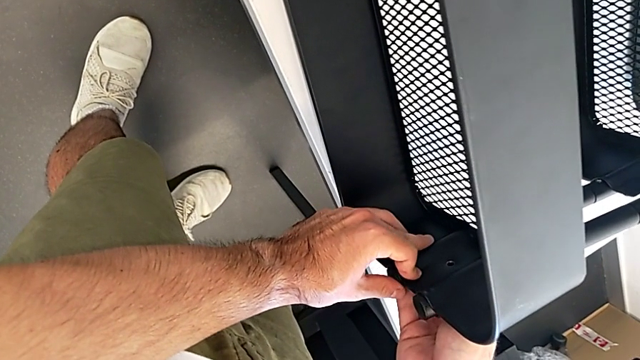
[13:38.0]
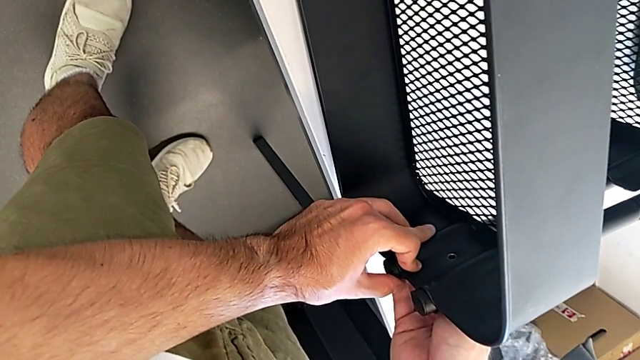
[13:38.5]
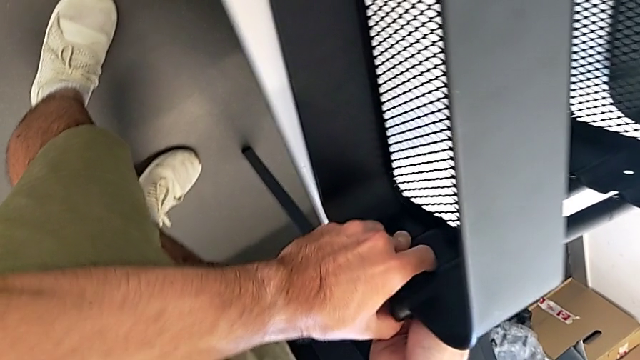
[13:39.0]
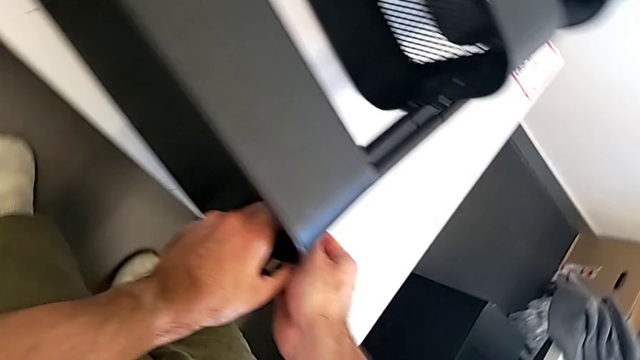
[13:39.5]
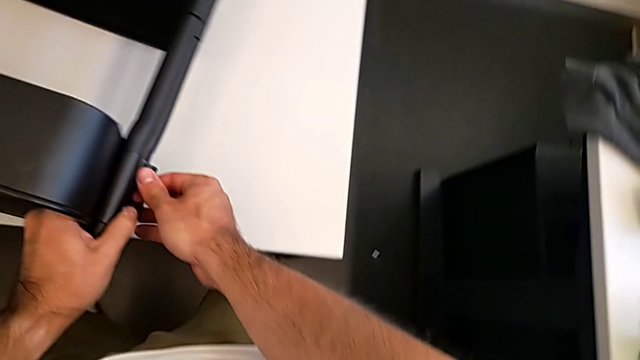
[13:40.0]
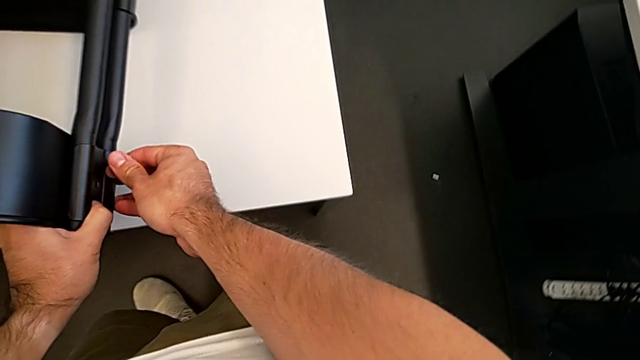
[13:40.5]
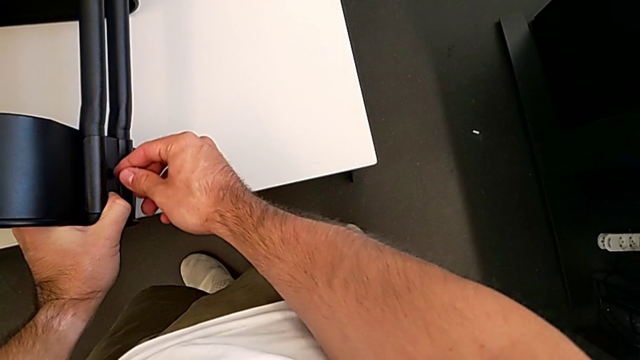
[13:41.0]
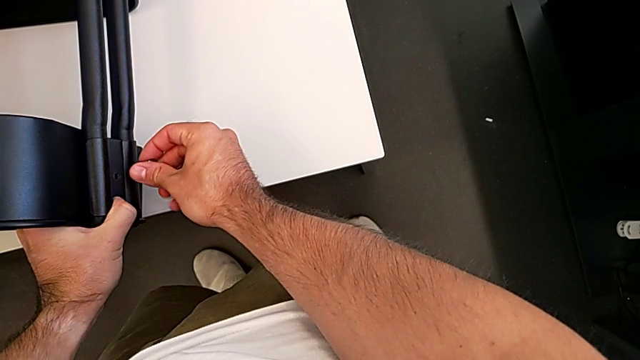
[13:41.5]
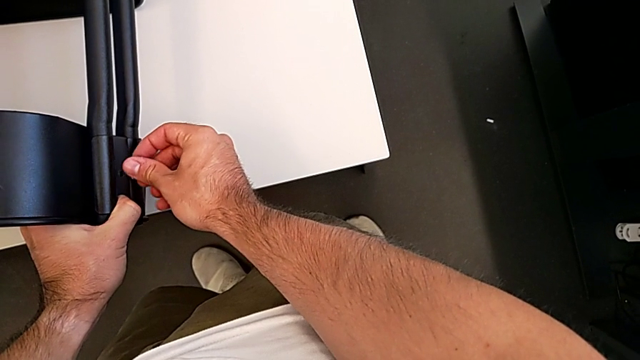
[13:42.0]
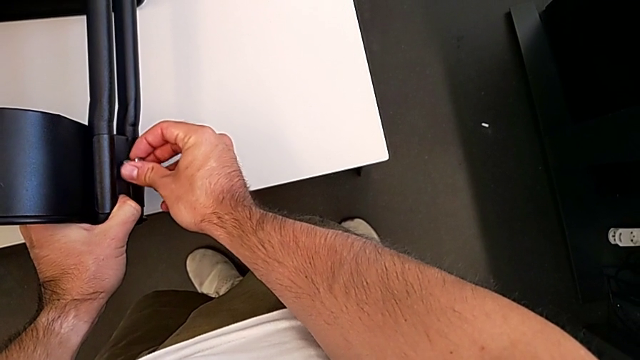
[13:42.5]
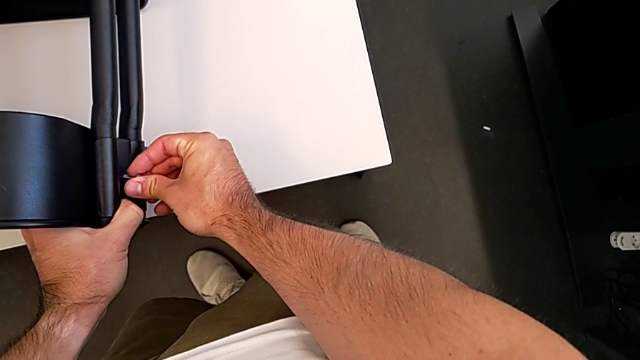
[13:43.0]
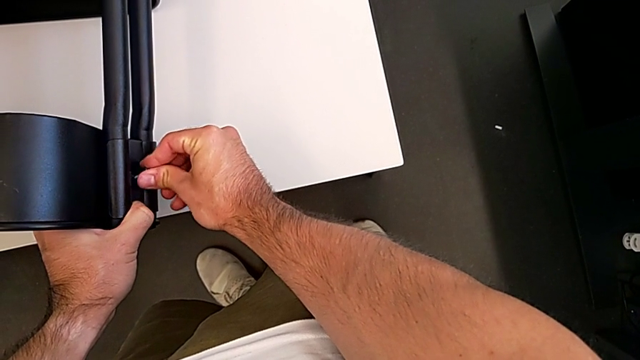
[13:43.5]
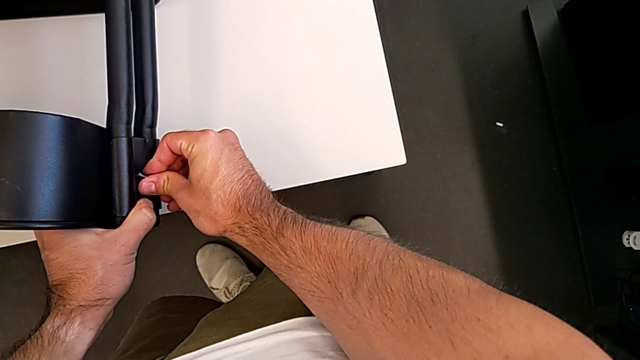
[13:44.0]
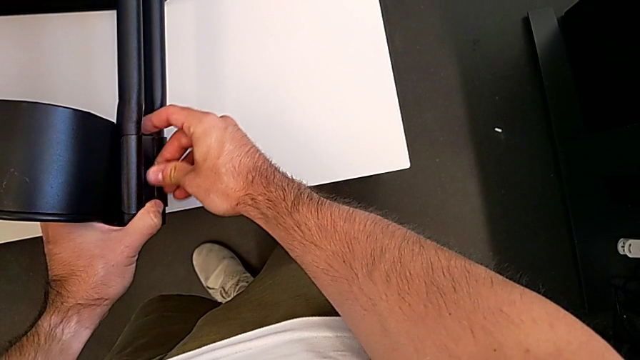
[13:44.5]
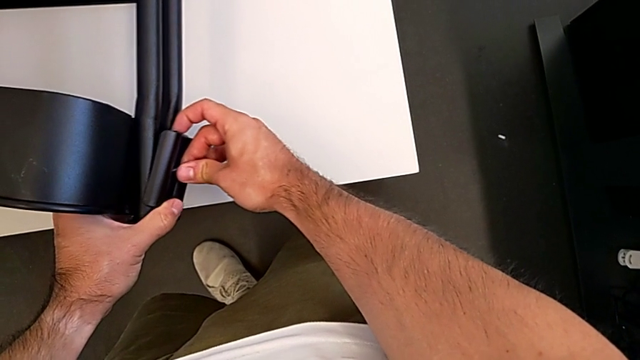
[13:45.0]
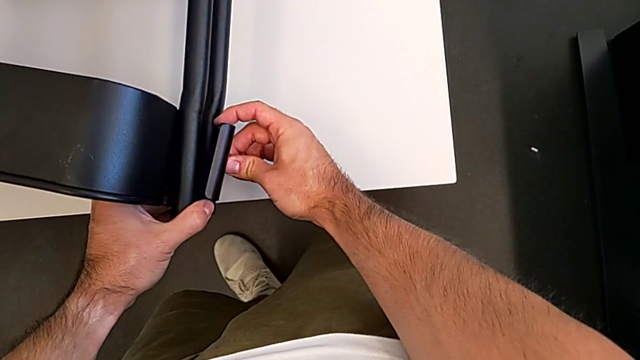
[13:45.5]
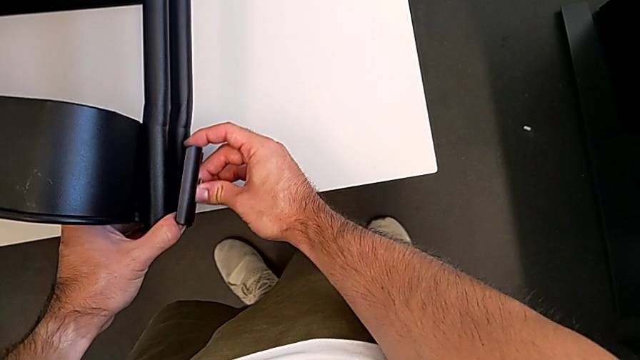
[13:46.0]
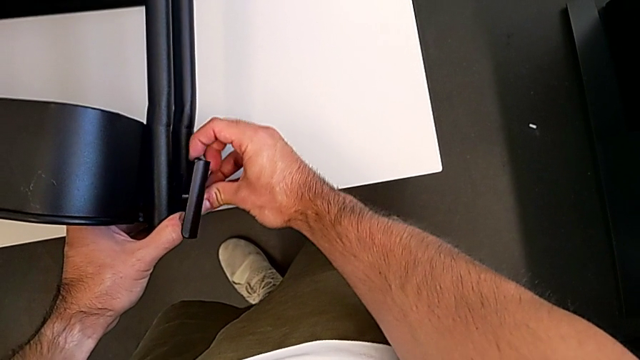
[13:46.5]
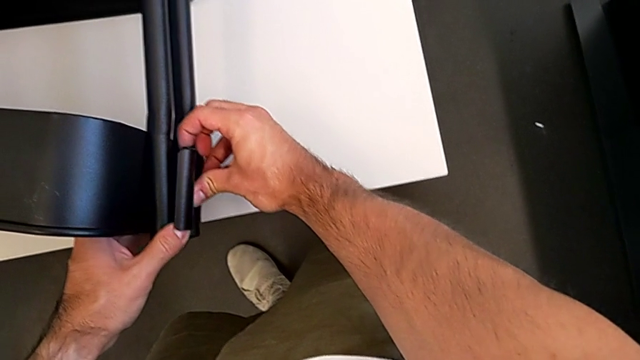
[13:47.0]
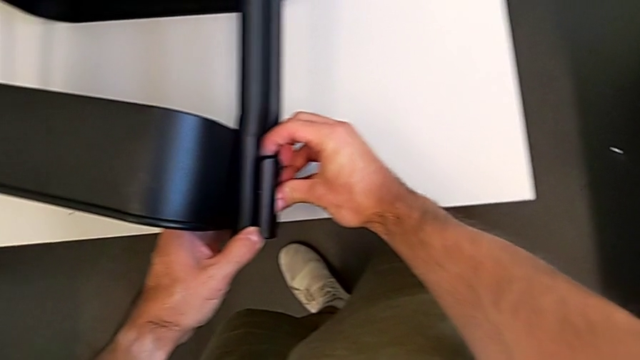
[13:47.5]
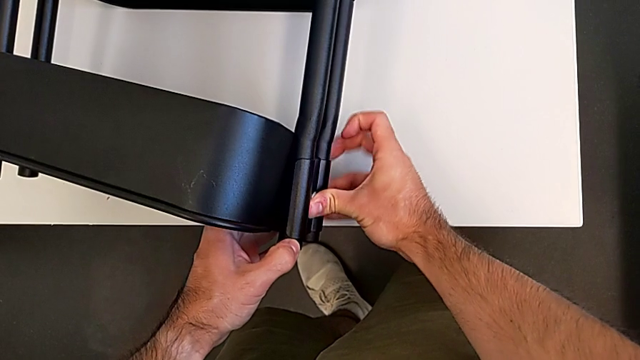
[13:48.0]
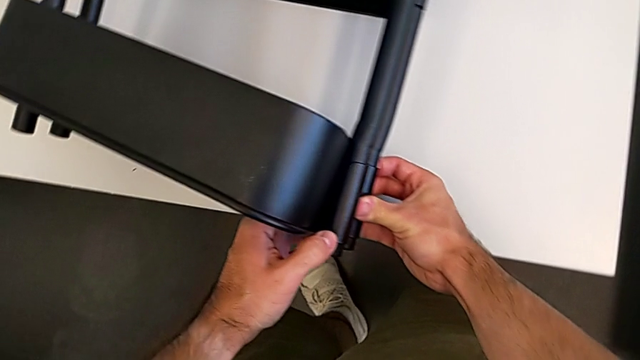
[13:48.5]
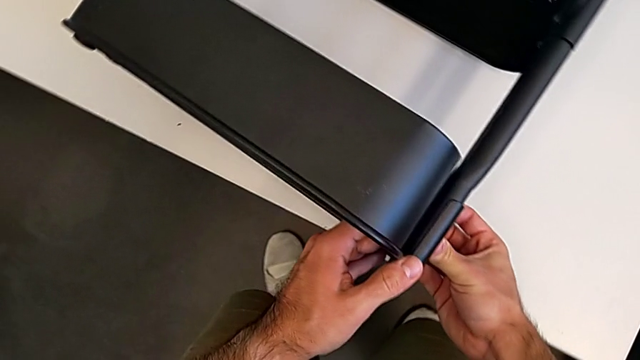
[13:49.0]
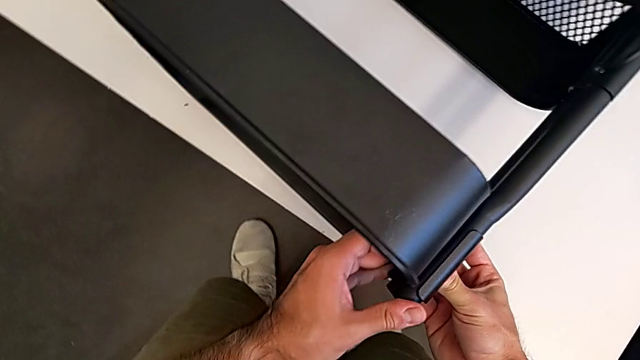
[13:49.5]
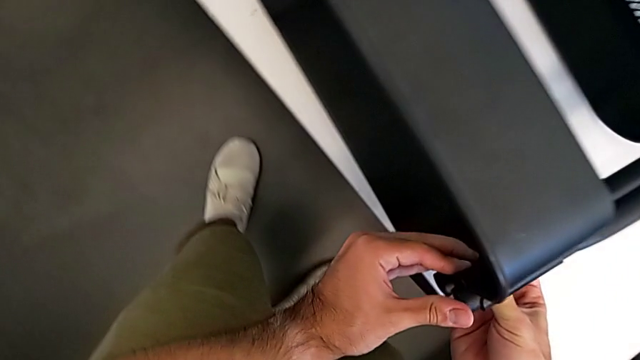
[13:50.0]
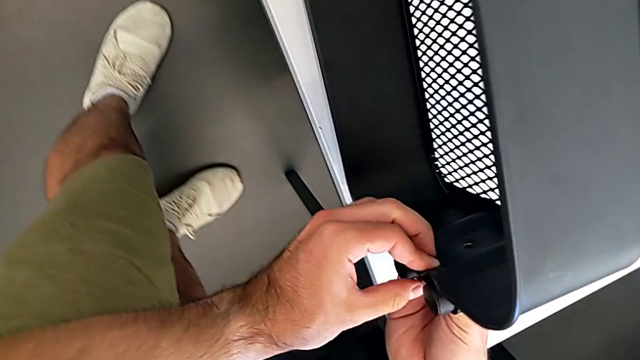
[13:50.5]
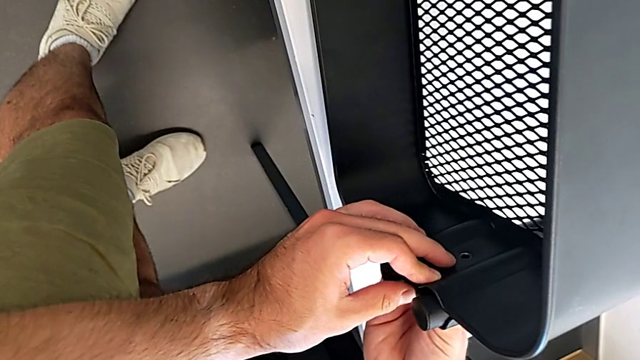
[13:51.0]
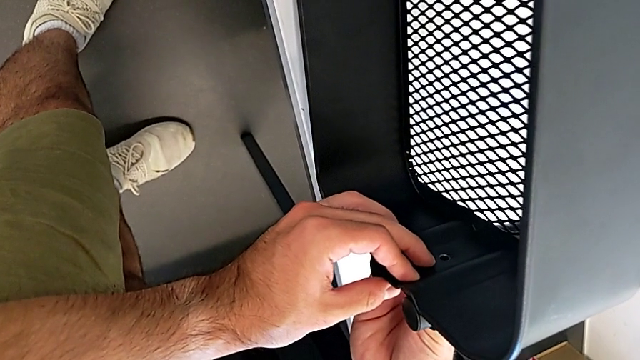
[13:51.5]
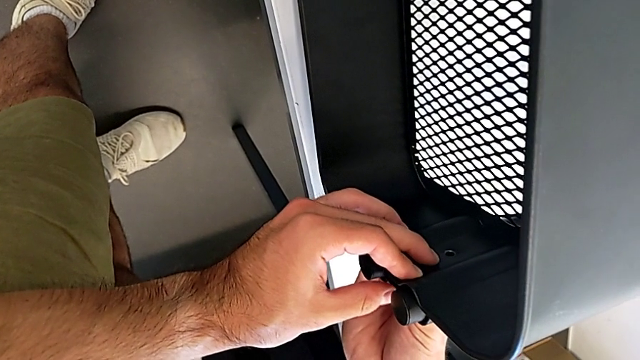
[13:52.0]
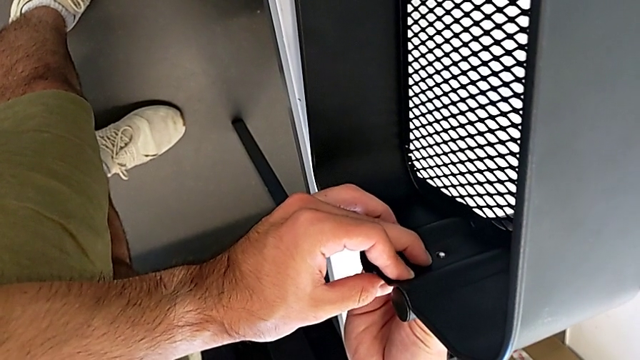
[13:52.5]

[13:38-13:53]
The camera wearer is screwing the top grid tray. They begin to insert the screw.

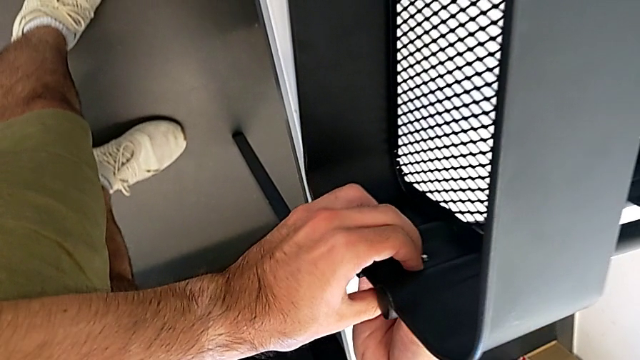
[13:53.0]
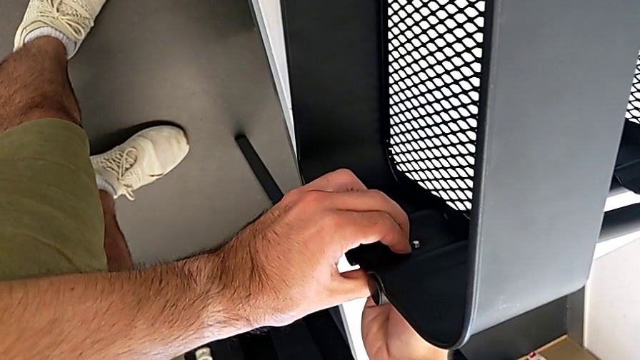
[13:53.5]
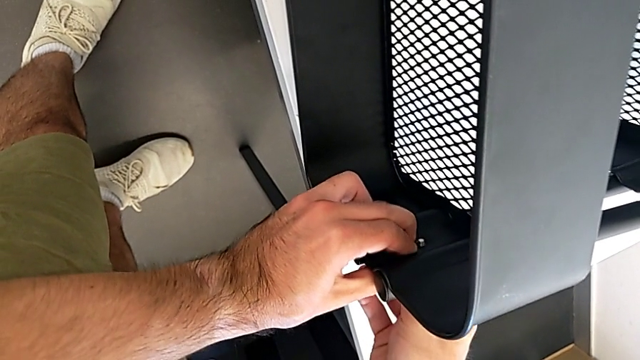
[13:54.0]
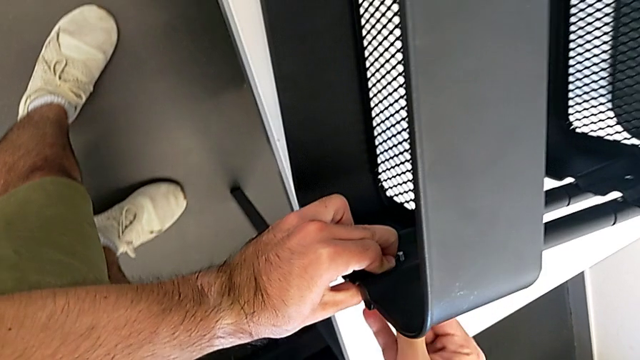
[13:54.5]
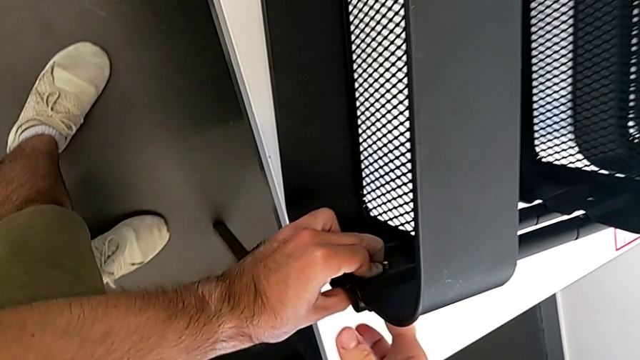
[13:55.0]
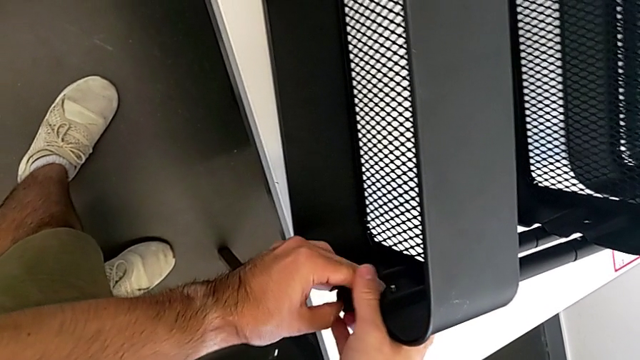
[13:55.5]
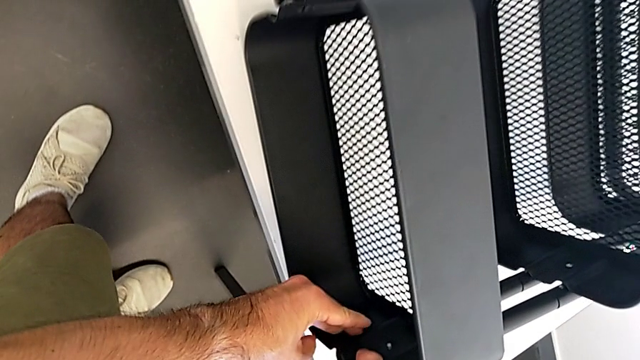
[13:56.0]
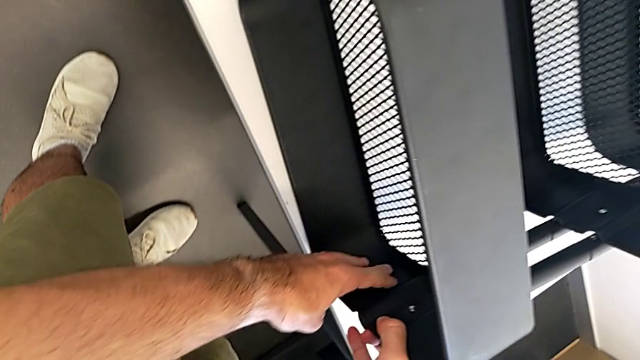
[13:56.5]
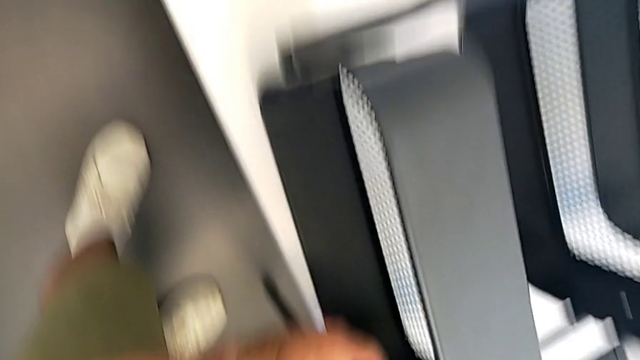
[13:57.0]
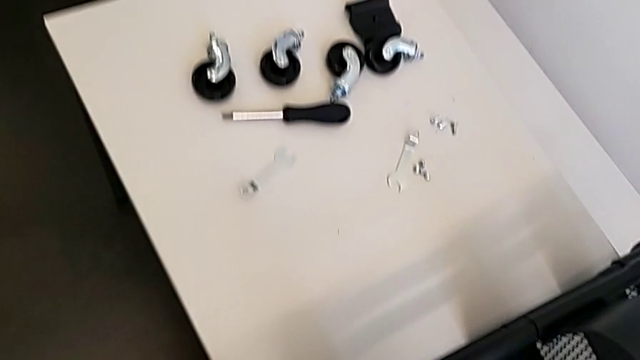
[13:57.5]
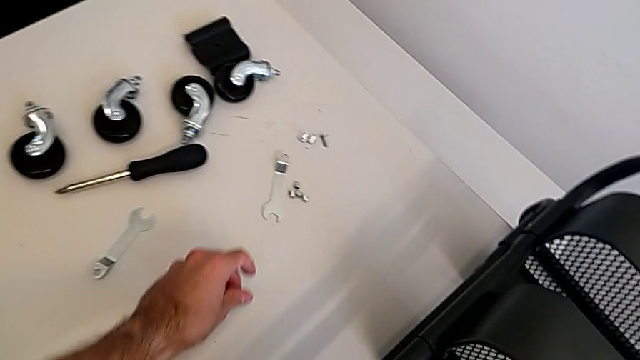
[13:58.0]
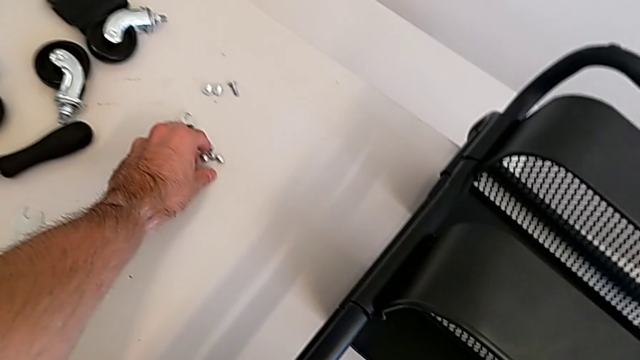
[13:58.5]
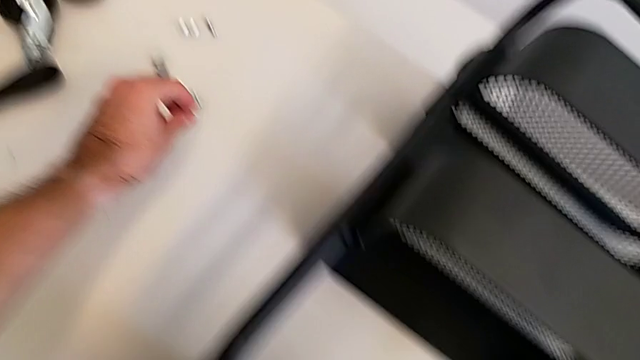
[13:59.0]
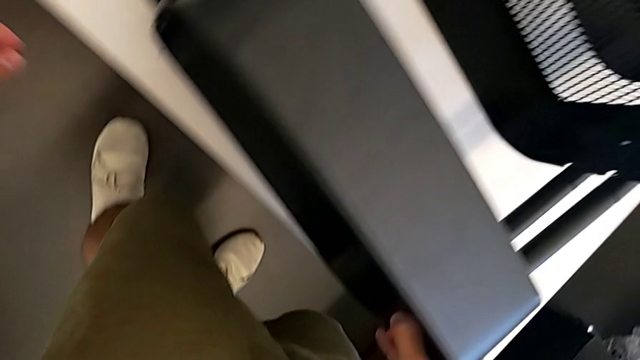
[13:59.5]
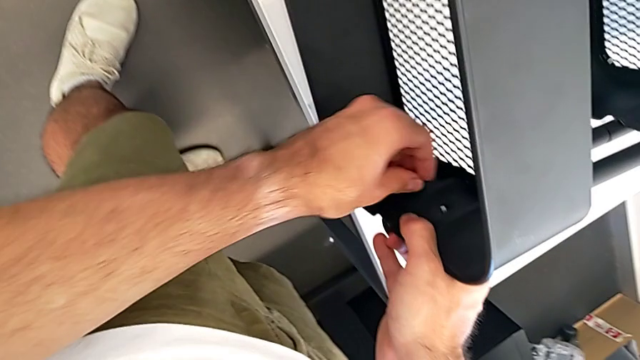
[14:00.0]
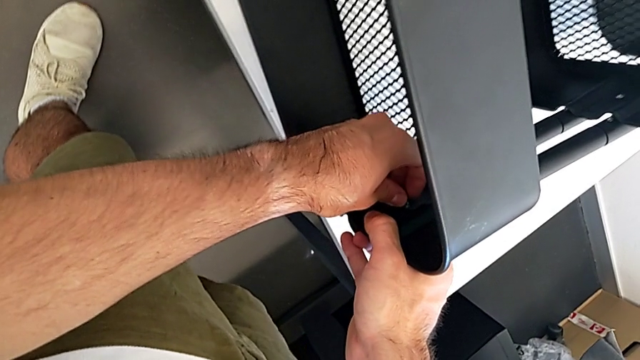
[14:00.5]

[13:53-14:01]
The camera wearer is screwing the top grid tray. They insert the screw, grab the hexagon cap nut and insert the hexagon cap nut.
